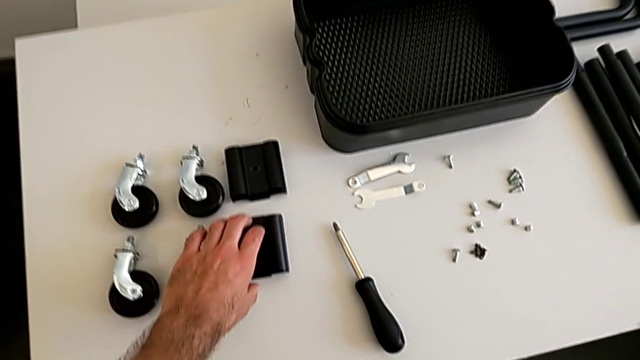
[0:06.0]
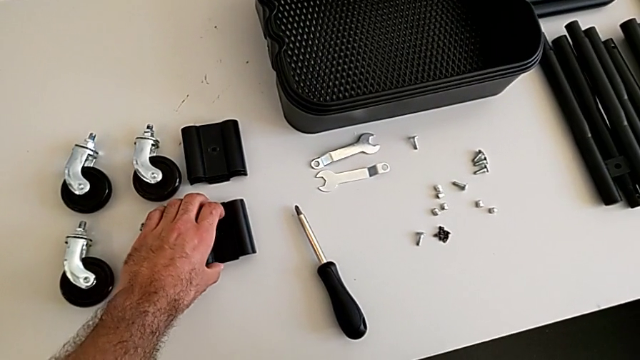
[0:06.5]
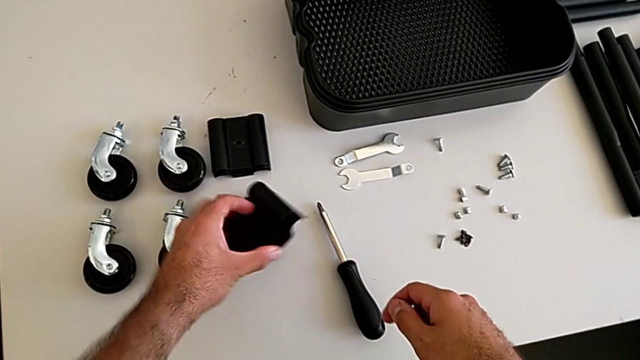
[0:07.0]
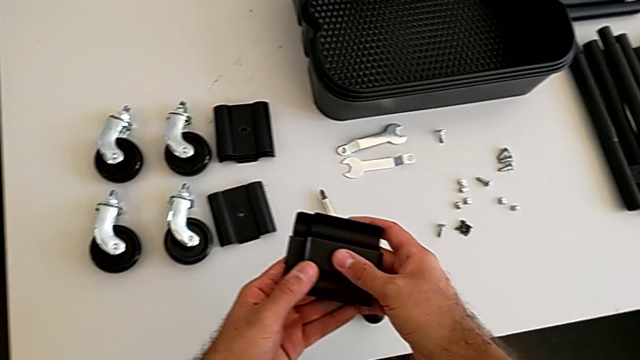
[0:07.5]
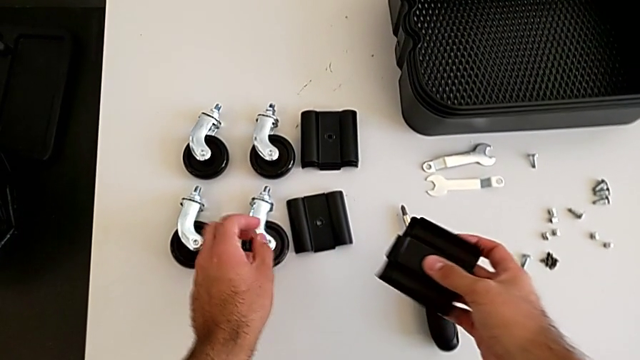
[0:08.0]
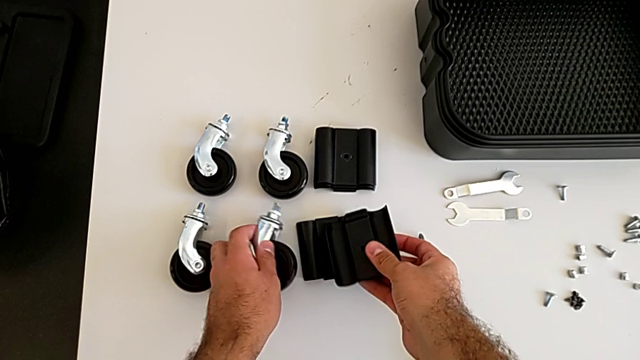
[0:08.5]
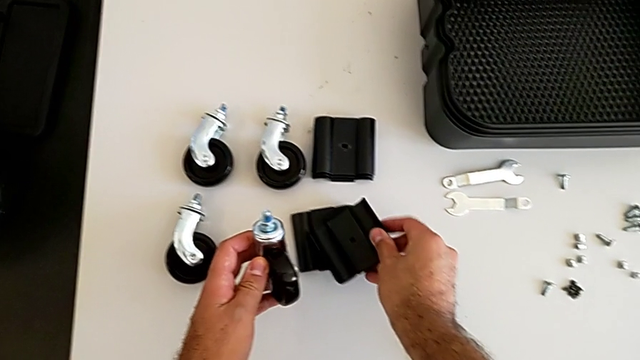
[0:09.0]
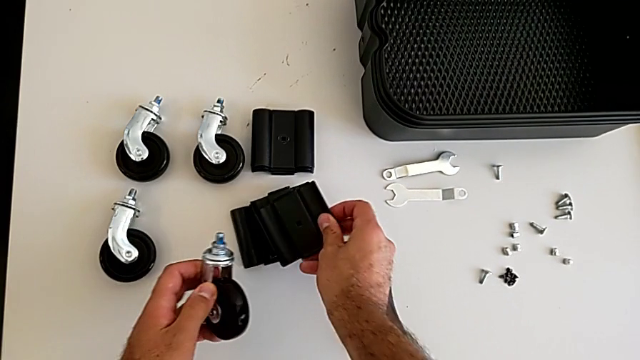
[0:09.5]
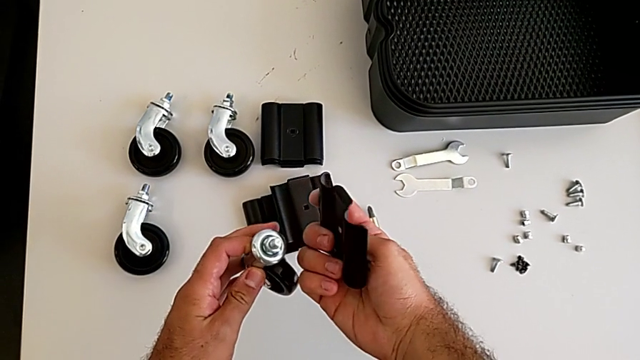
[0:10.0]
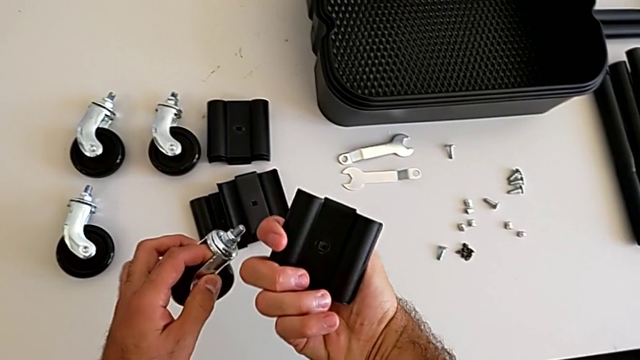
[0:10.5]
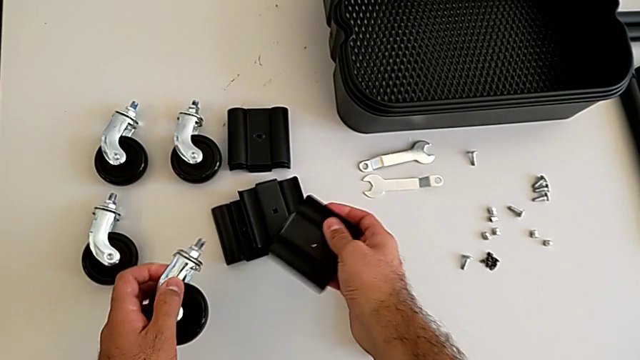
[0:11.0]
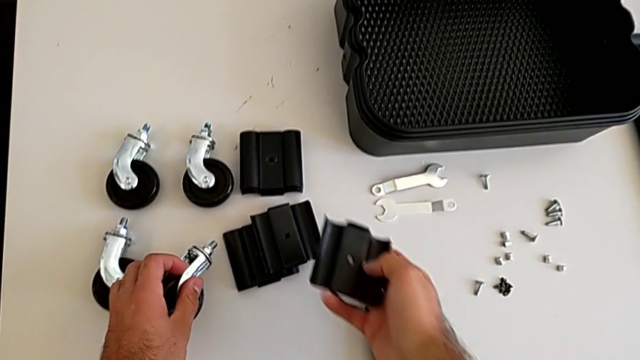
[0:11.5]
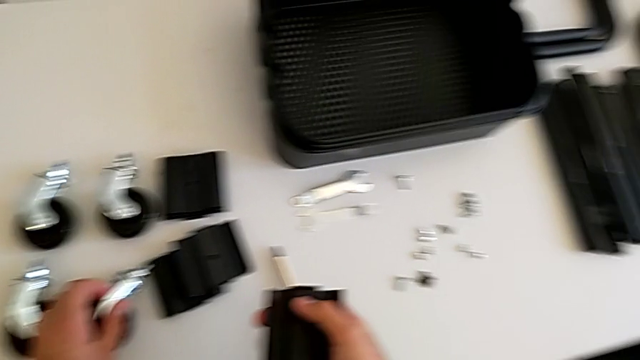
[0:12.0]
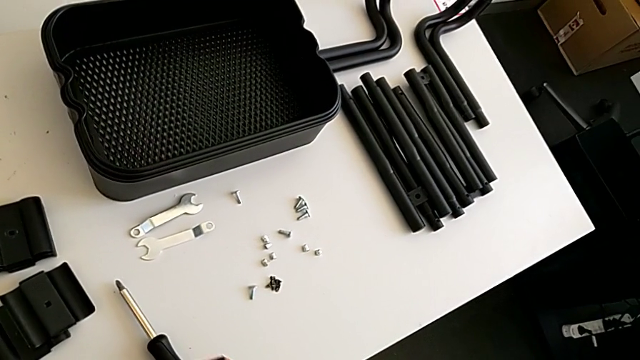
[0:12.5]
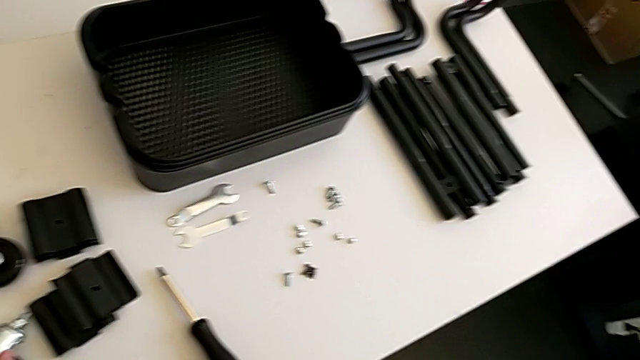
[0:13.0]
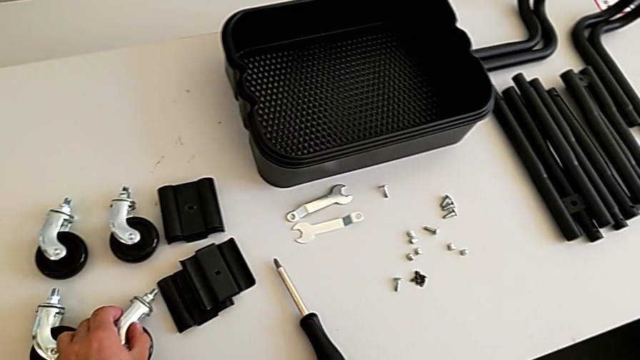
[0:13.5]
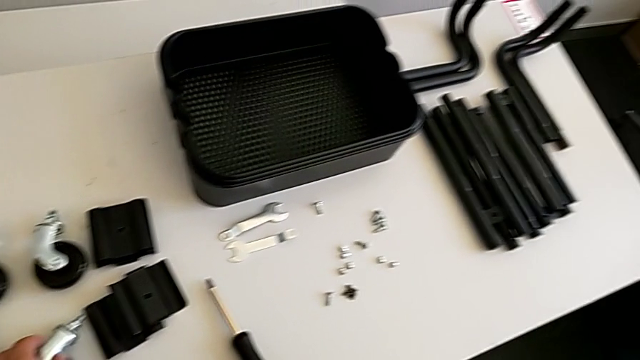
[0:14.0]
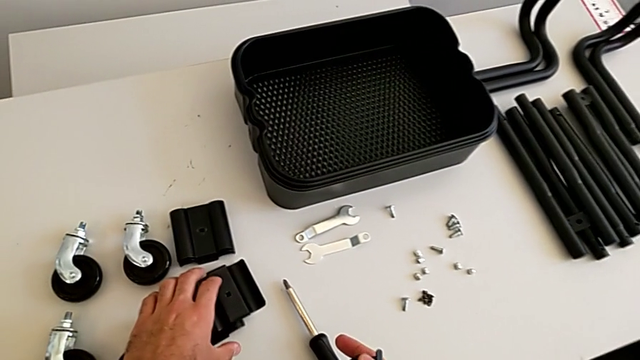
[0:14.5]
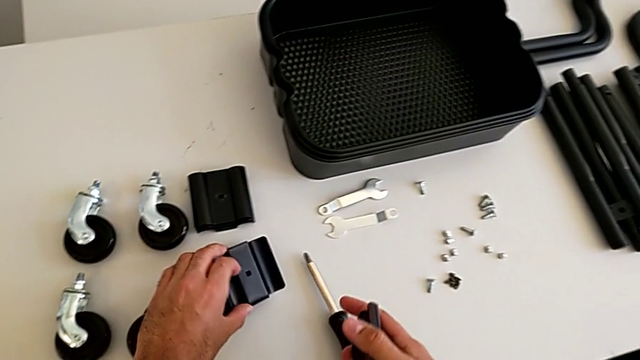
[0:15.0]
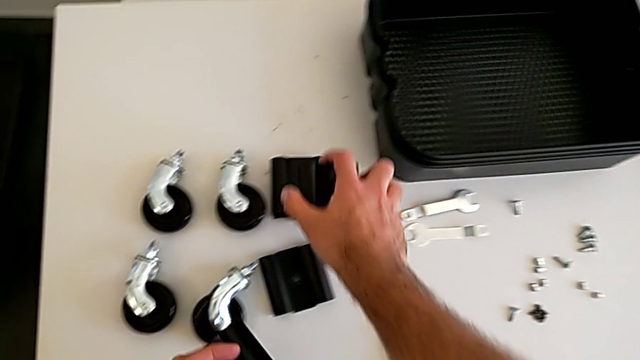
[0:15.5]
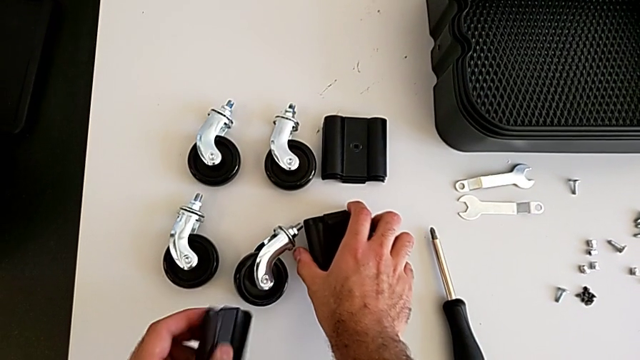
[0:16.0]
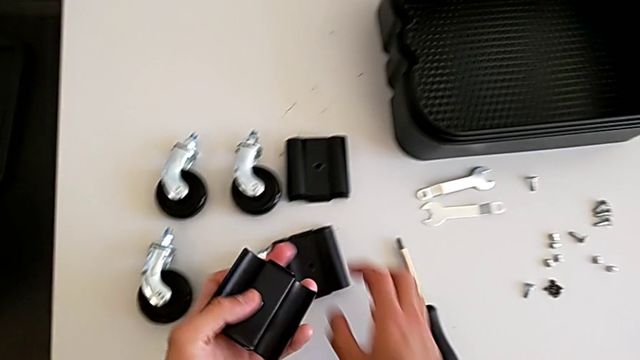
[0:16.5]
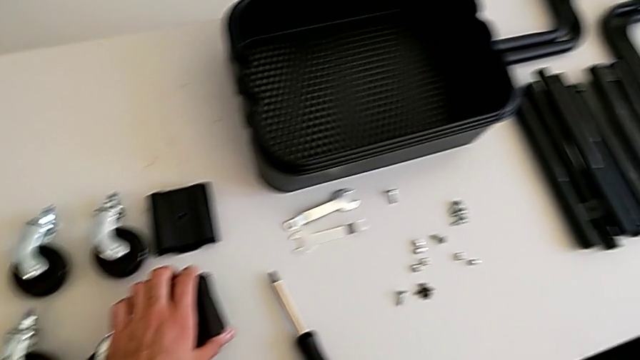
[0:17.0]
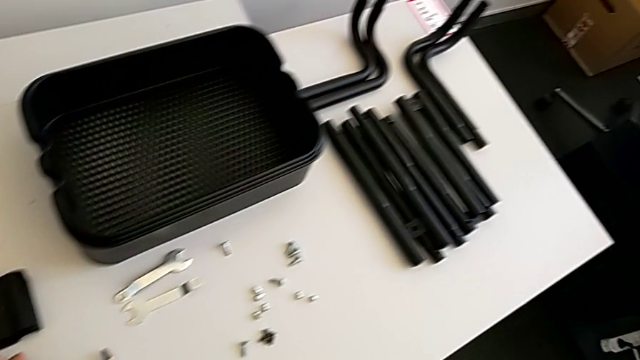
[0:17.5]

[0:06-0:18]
The camera wearer is assembling the first sidebars. They grab the black bracket, grab the first wheel, hold it, place it, grab the black bracket and place the second bracket.

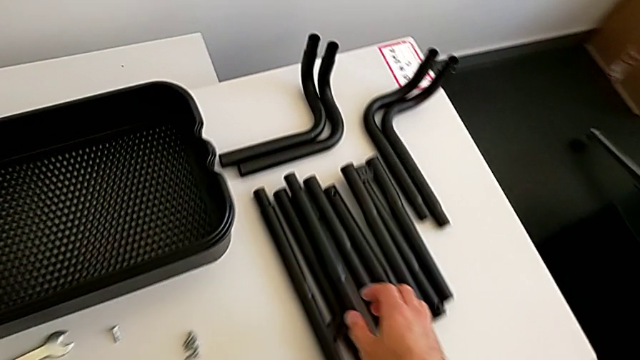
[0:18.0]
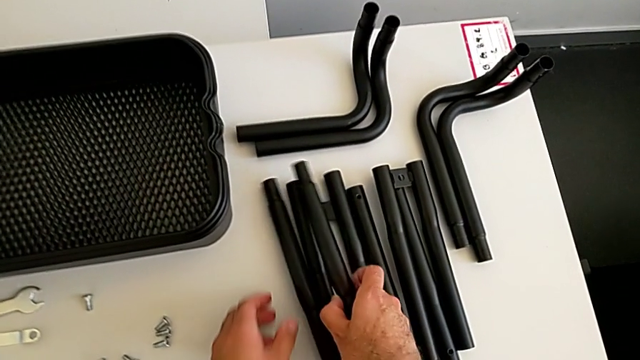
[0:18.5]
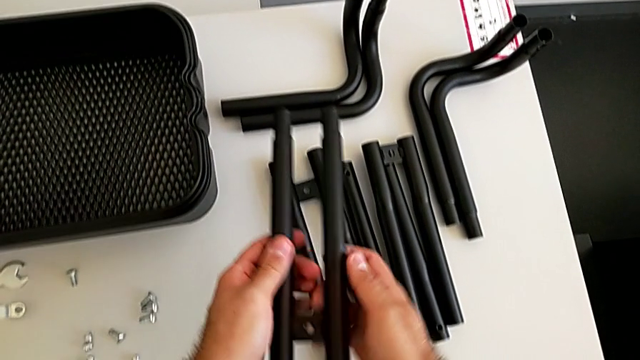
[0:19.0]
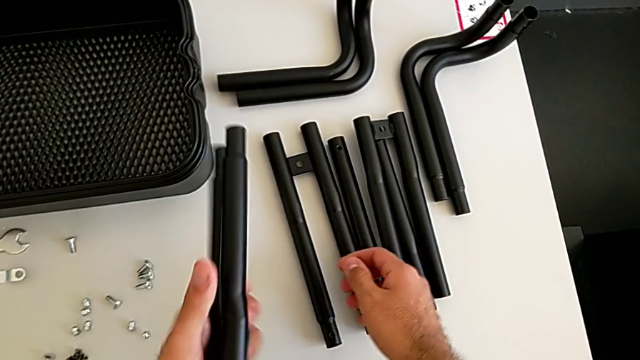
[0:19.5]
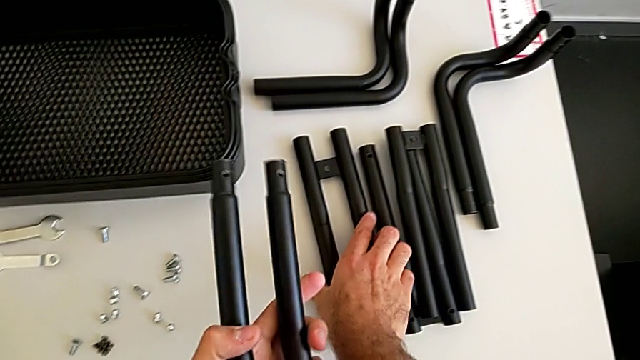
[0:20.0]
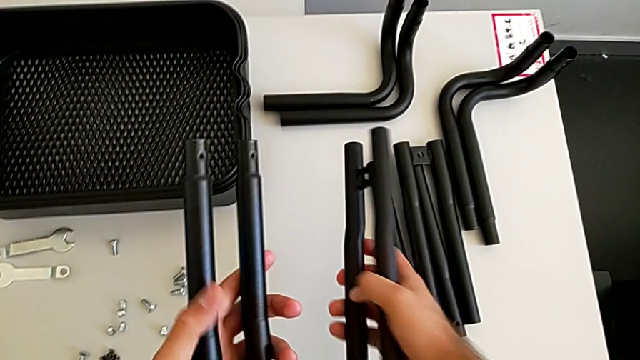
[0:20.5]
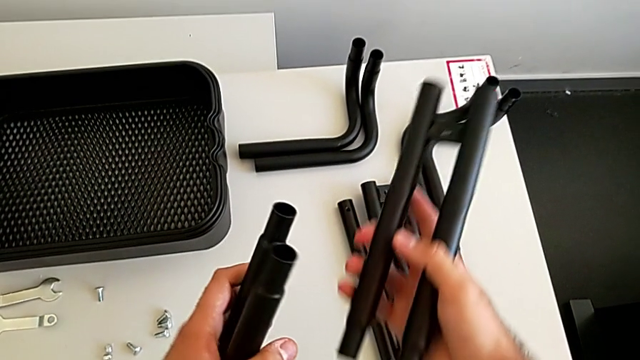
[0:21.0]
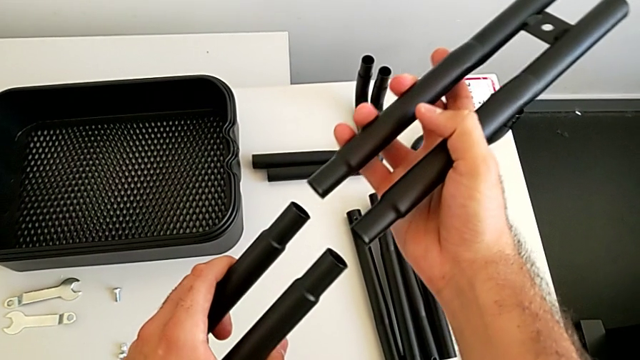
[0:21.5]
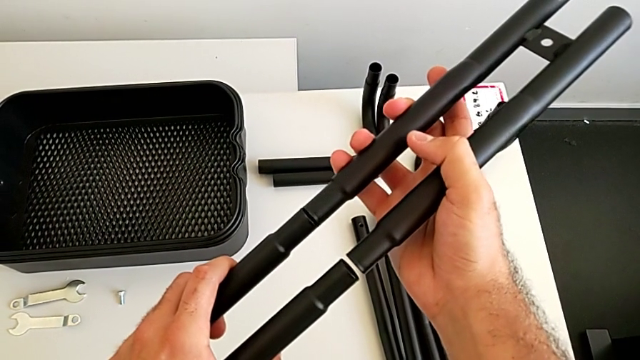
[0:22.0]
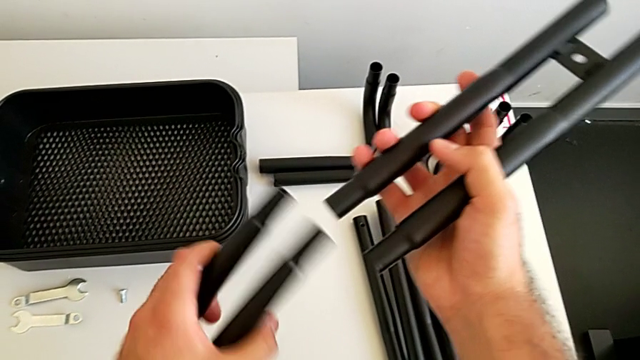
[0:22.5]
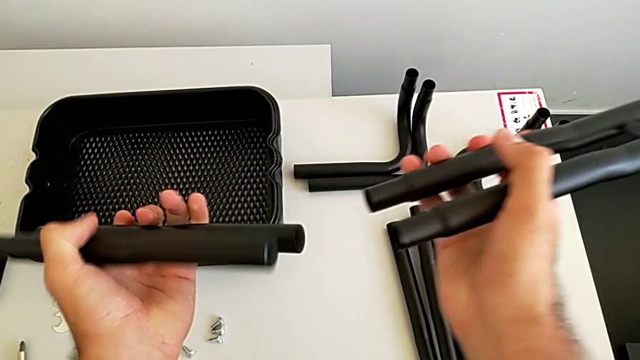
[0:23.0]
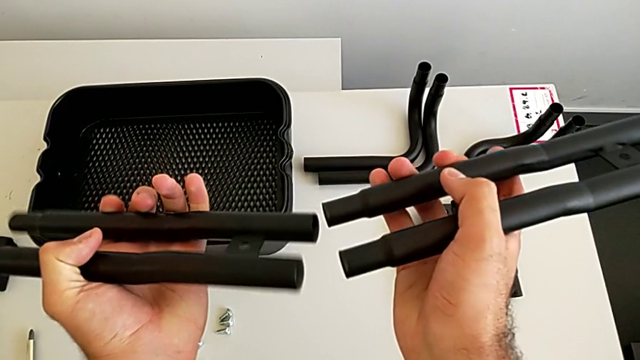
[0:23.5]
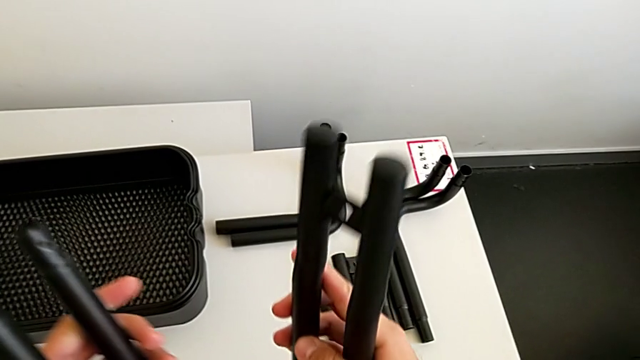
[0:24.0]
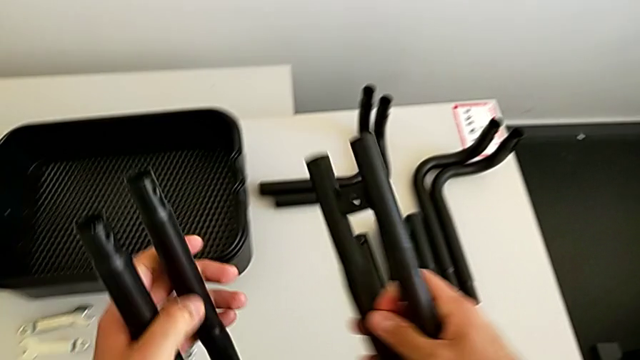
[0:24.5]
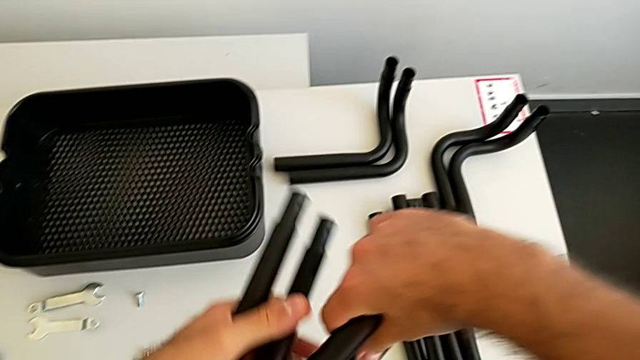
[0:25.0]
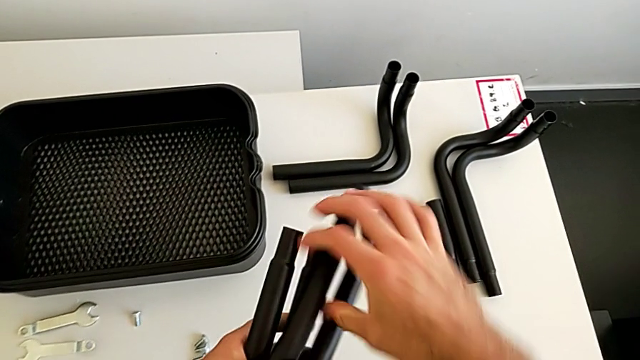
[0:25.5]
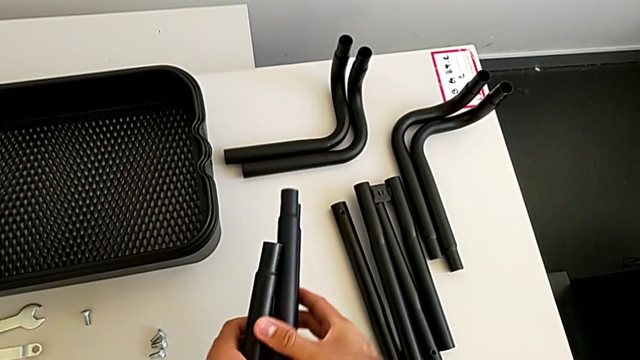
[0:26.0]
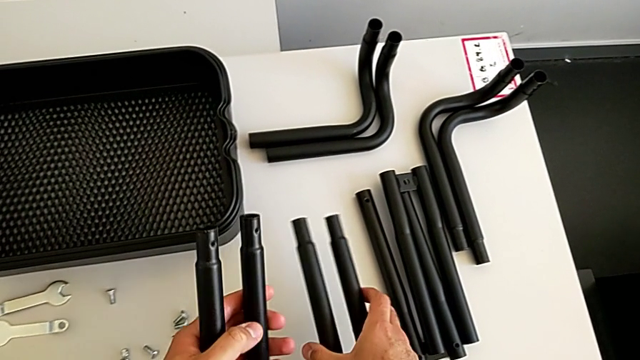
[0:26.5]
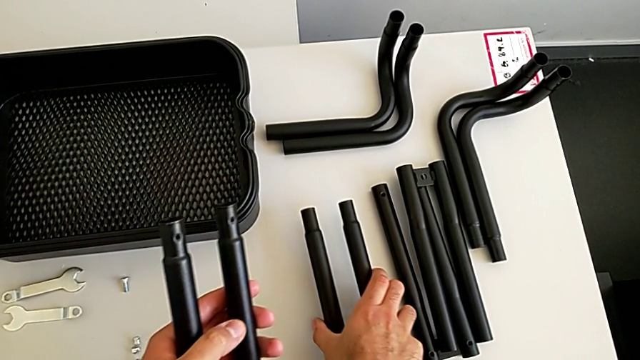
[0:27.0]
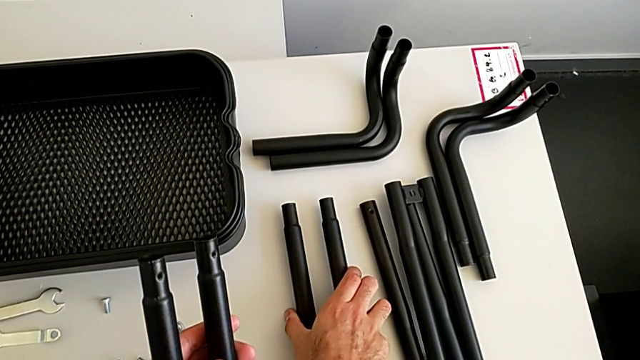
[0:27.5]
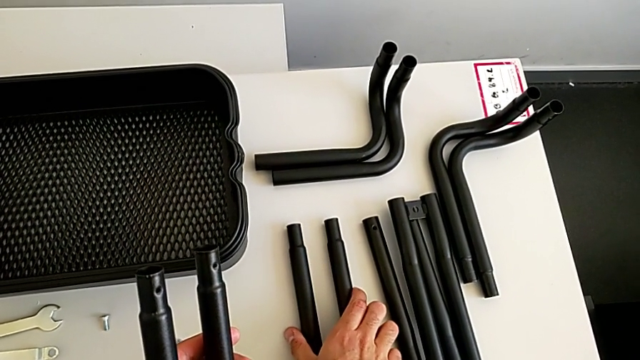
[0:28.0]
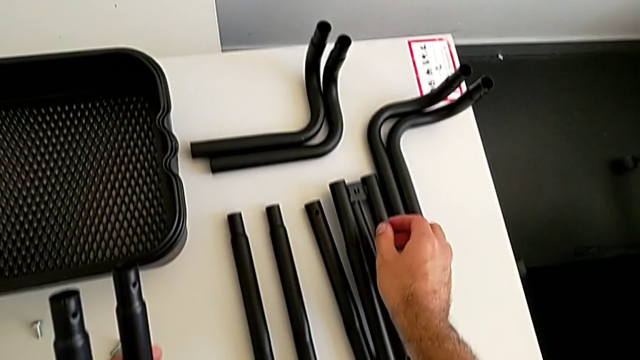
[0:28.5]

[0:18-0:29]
The camera wearer is assembling the first sidebars. They wrongly grab the leg, approach the black bracket and place the black leg.
